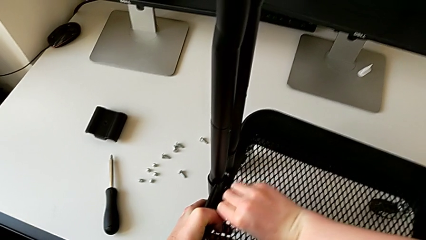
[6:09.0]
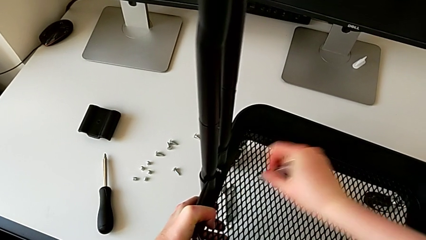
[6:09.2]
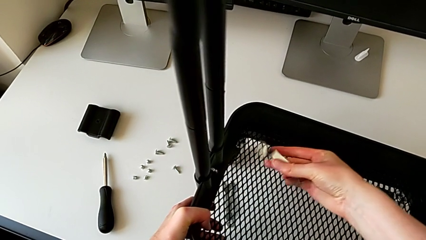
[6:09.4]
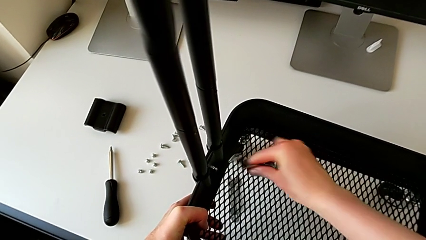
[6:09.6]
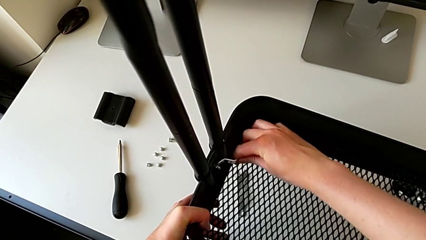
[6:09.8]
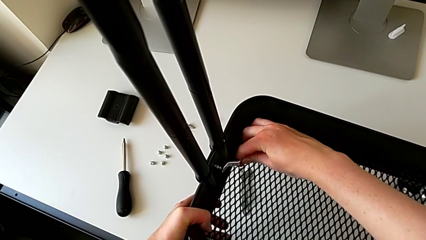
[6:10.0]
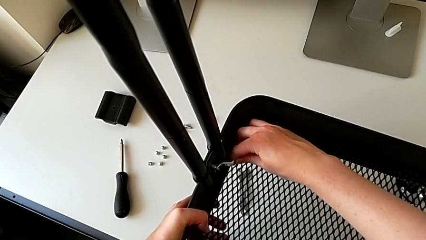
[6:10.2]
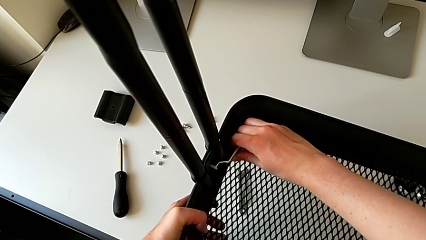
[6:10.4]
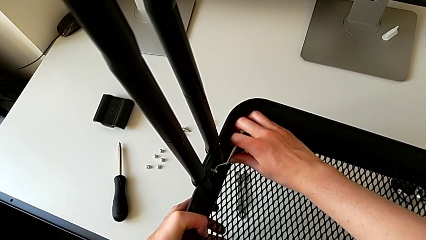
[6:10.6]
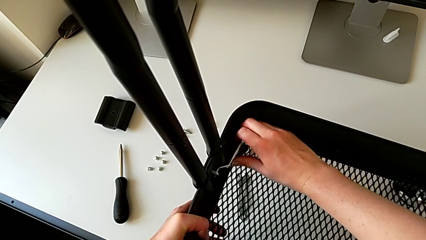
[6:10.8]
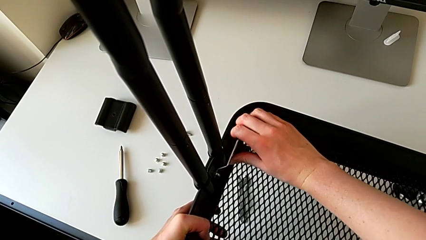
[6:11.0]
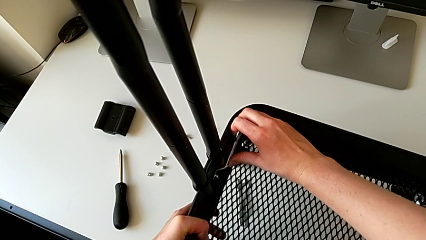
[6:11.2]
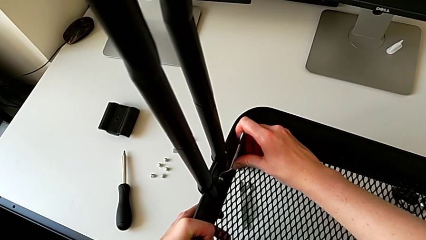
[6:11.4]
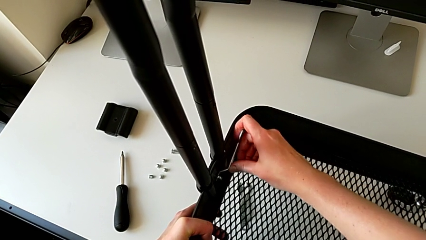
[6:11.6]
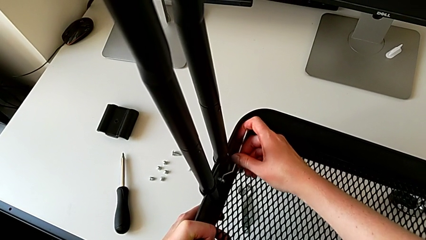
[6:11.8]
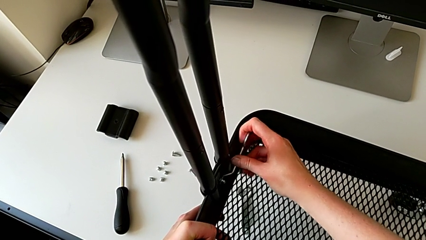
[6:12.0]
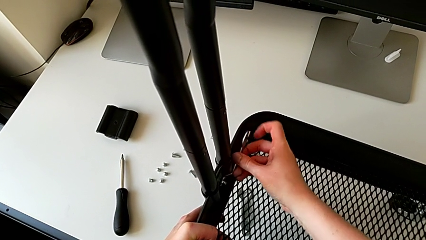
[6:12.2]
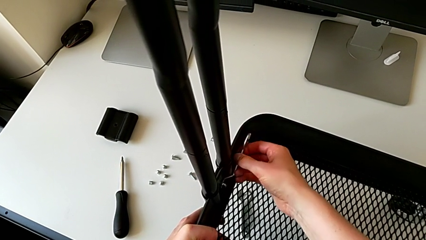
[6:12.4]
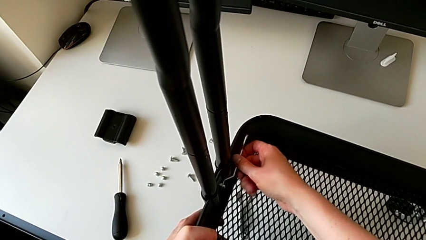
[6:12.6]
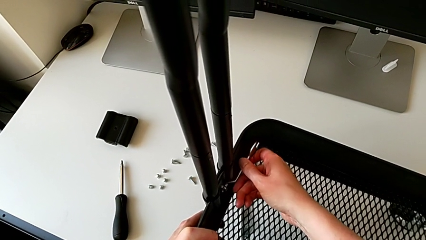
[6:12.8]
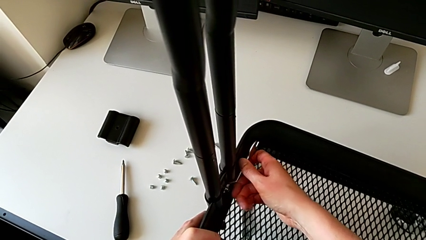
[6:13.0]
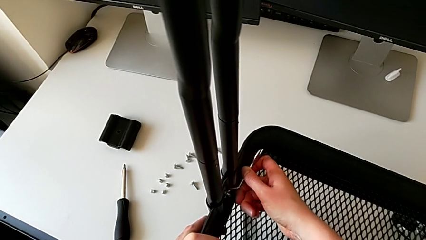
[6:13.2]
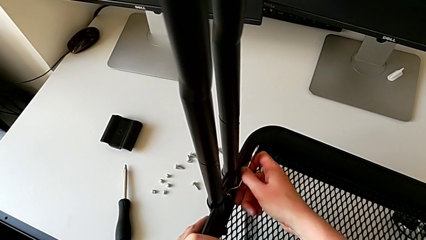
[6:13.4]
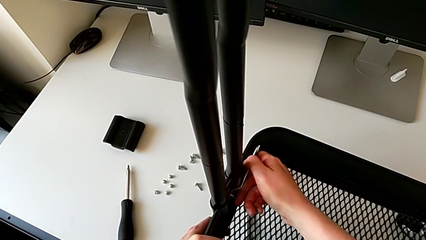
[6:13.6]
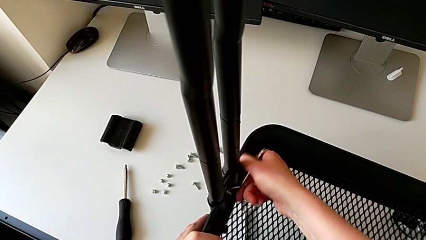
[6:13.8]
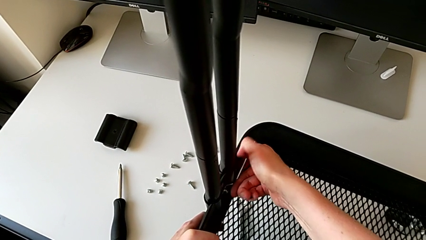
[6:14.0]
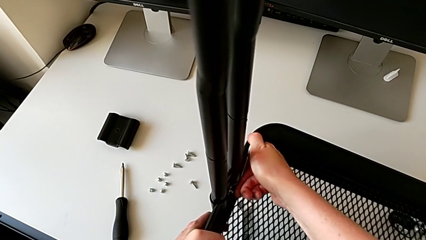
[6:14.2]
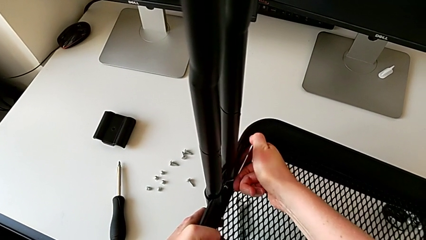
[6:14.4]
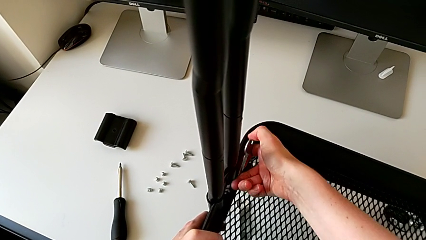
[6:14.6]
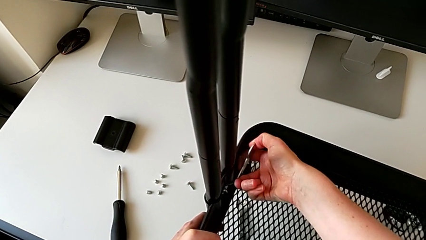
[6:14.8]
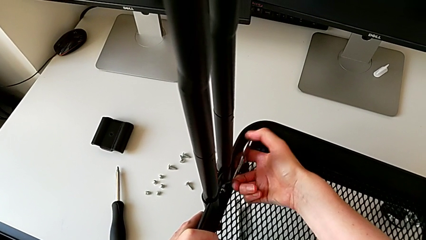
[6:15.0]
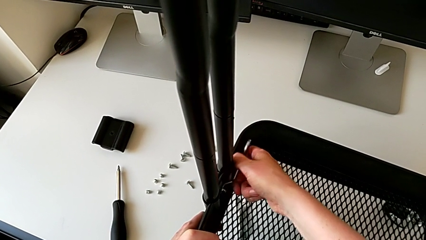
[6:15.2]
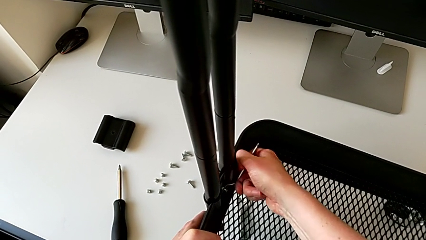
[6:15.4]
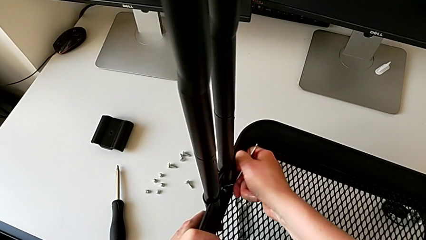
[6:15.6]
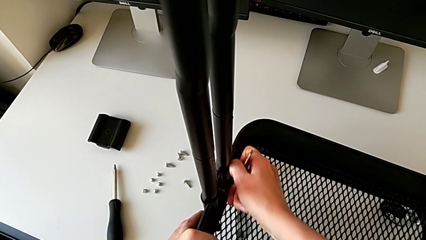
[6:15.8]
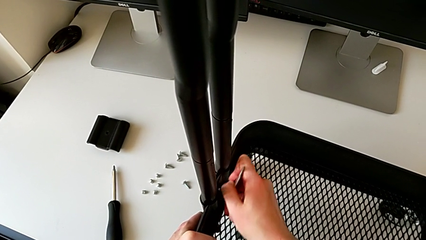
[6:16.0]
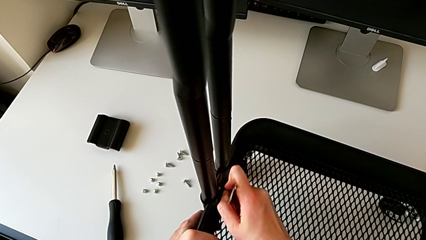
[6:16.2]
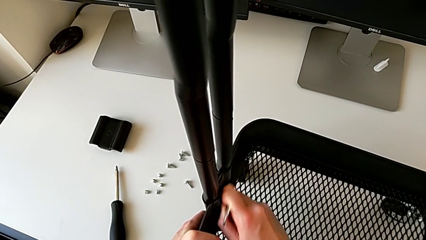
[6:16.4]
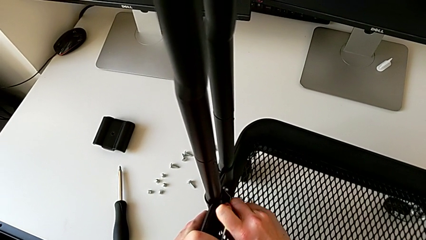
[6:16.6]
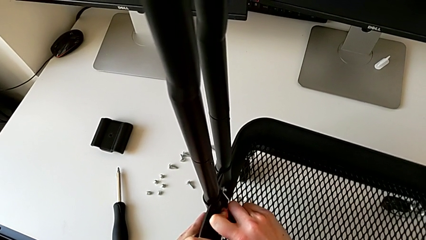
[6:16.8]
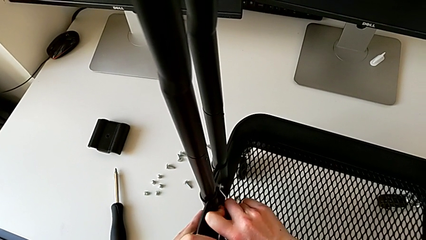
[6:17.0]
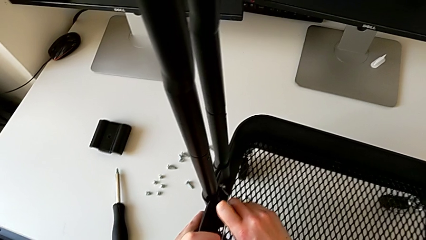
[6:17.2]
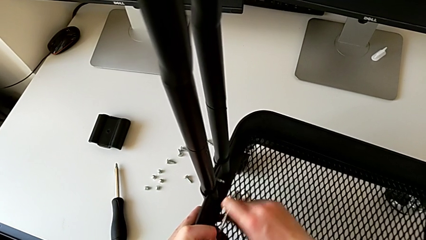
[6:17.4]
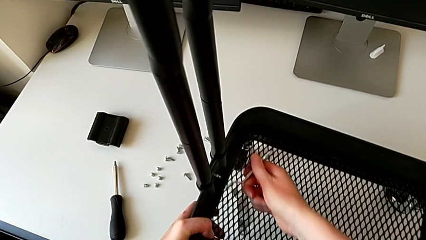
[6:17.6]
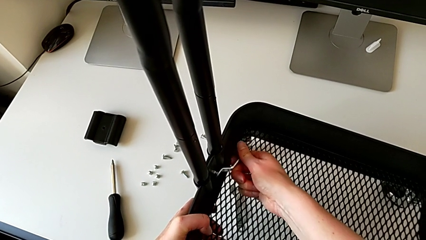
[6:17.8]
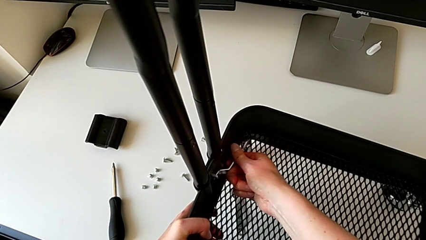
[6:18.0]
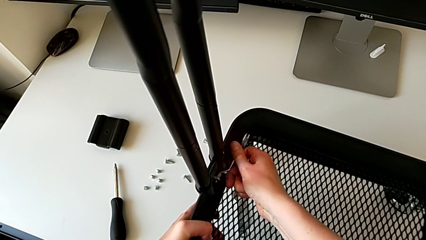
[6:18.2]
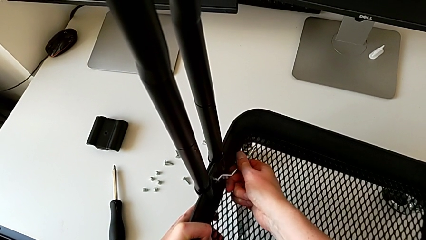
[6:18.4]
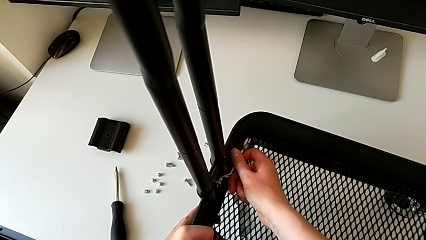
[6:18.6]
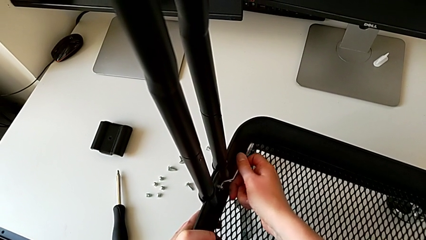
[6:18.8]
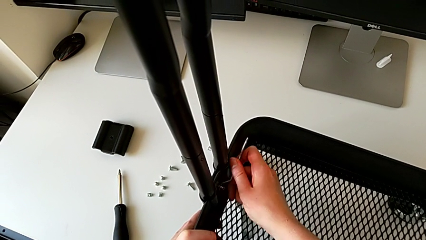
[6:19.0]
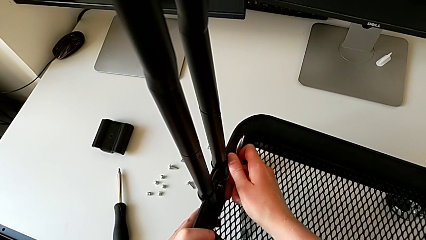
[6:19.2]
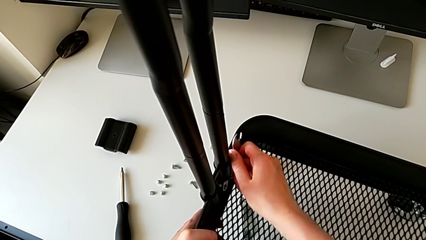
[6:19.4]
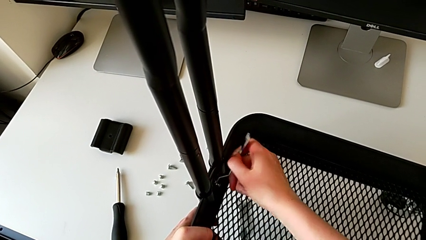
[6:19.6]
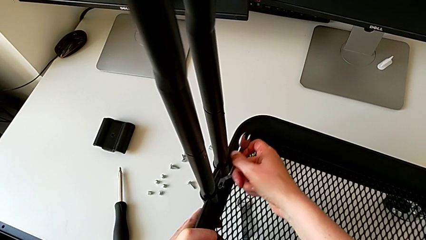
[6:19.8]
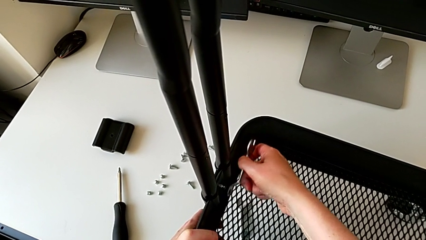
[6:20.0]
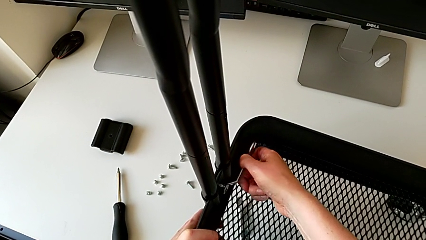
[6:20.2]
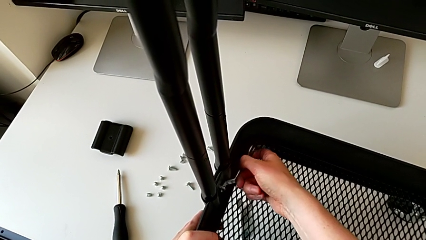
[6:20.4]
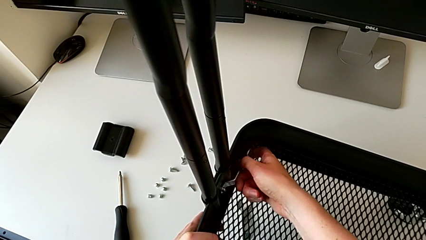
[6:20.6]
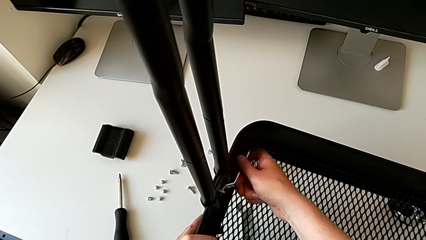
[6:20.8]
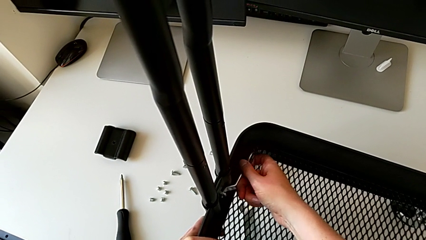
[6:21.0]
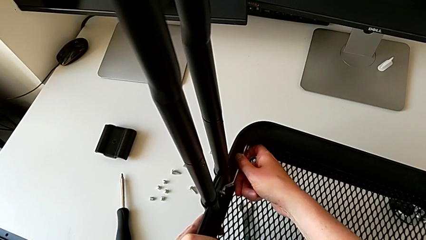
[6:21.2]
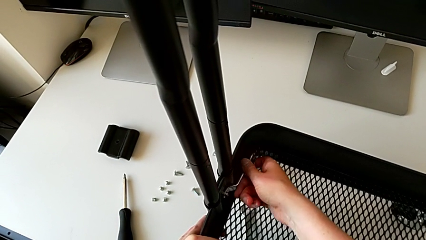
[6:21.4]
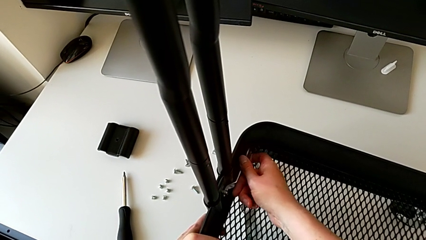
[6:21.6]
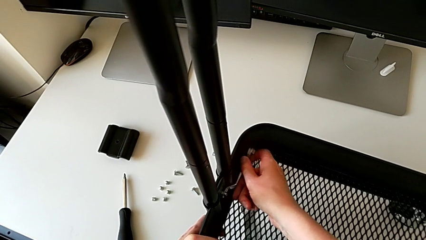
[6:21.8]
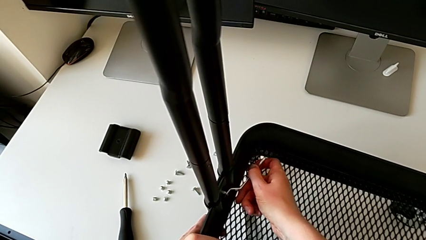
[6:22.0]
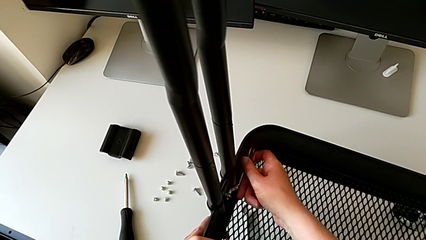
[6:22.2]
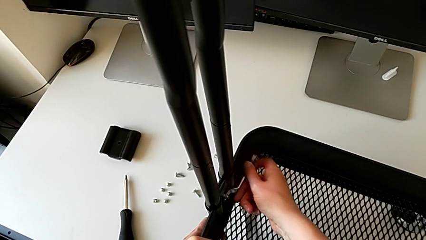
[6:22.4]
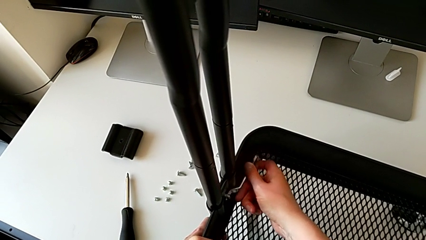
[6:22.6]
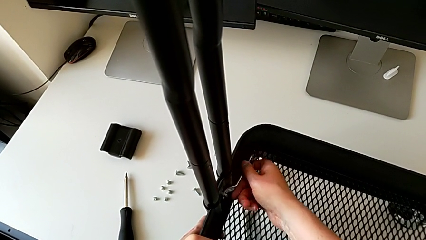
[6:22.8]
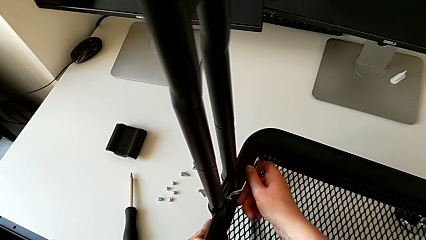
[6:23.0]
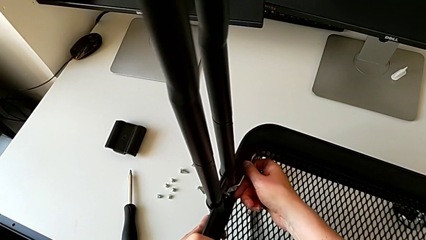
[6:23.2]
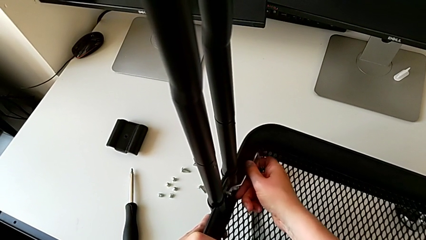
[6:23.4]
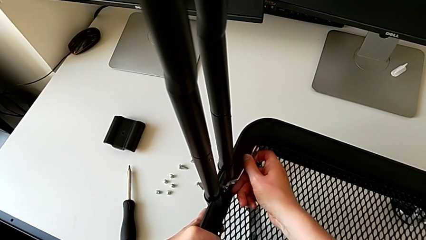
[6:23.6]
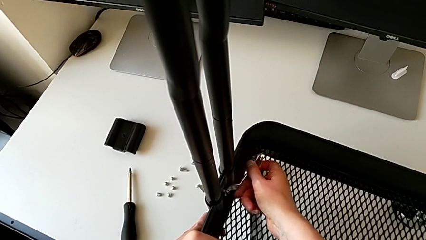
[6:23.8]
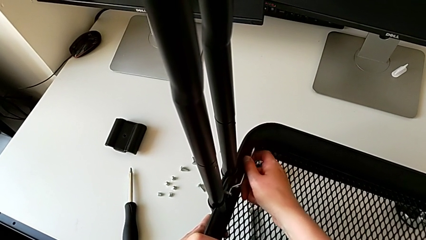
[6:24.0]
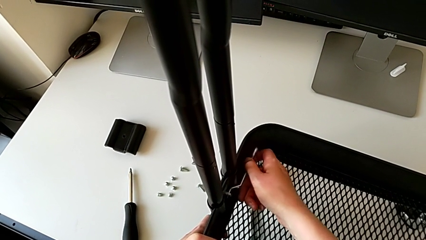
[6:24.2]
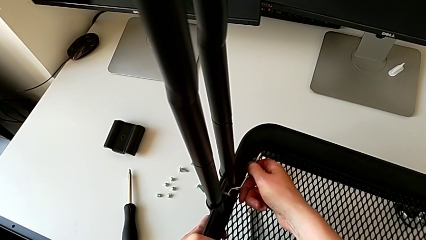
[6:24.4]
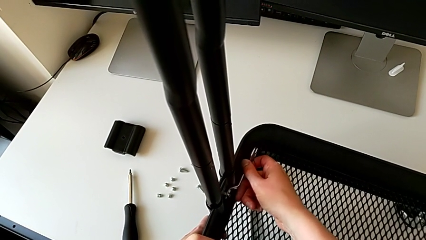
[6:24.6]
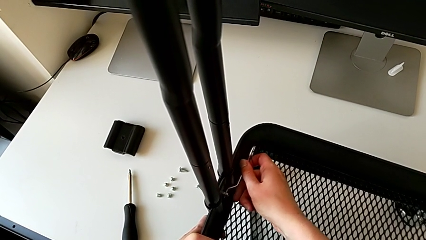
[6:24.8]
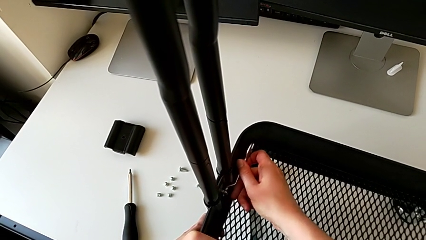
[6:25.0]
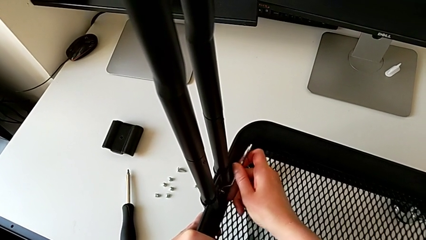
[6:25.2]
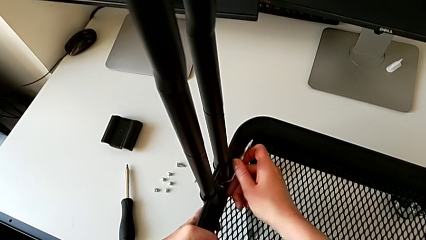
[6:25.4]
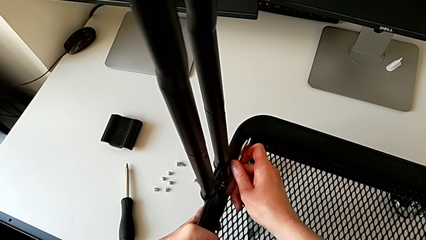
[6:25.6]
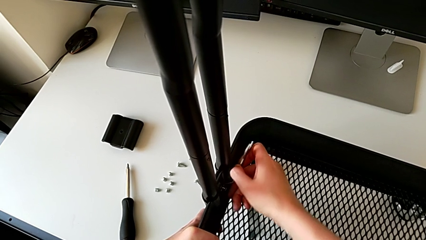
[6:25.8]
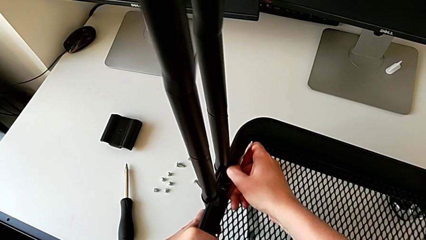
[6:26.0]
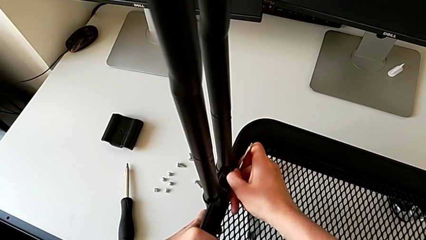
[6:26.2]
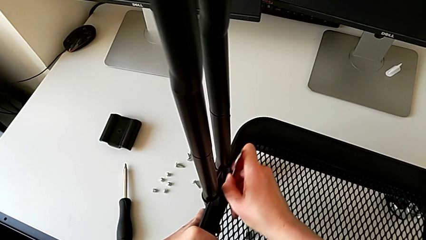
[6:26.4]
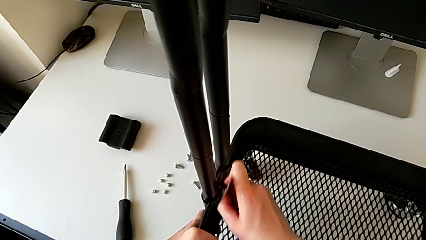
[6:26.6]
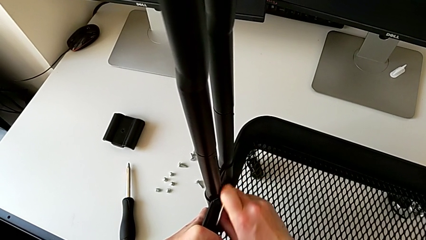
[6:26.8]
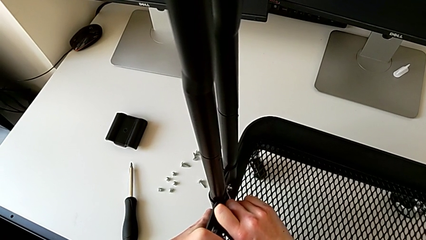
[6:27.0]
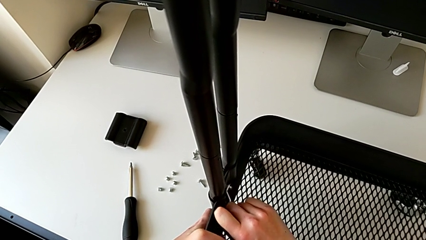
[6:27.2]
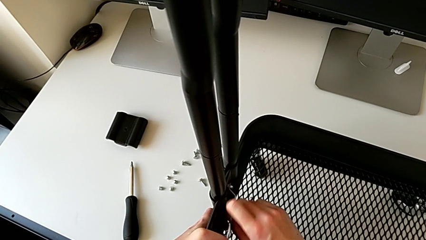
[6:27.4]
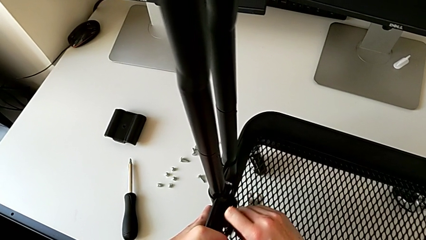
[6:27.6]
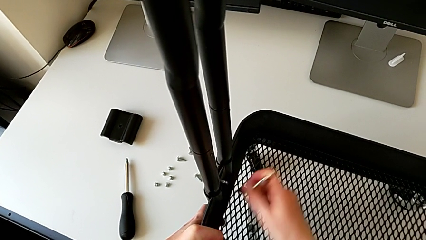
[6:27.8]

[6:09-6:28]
The camera wearer is disassembling the bottom tray. They keep unscrewing the sixth hexagon cap nut.
